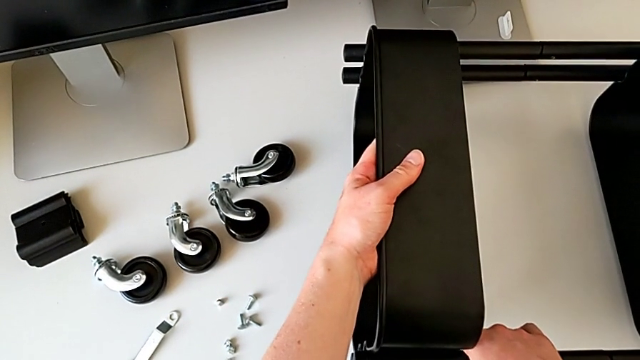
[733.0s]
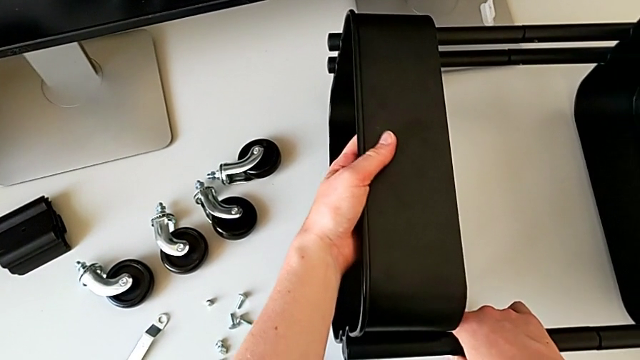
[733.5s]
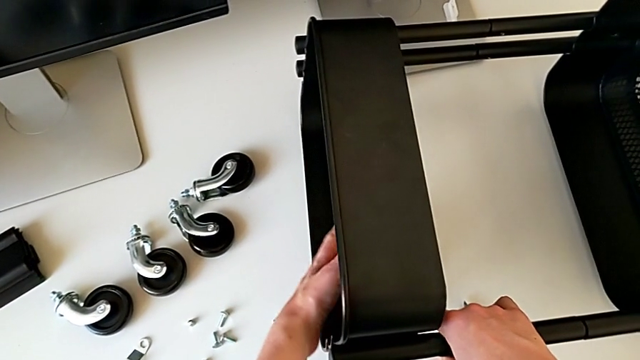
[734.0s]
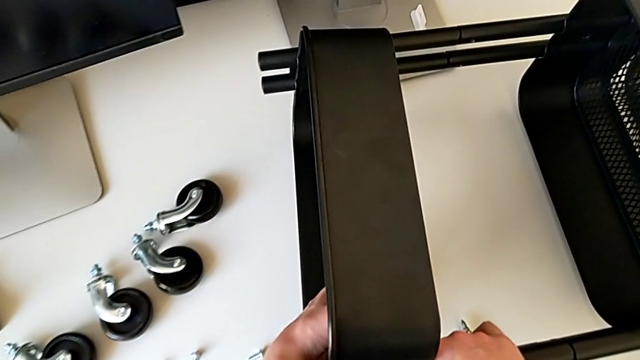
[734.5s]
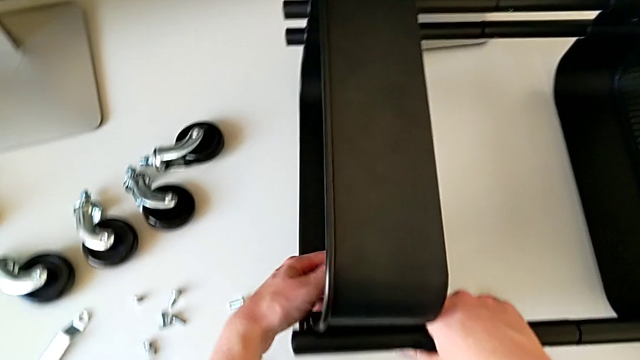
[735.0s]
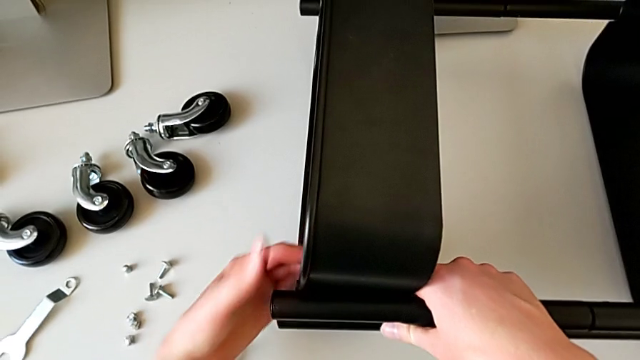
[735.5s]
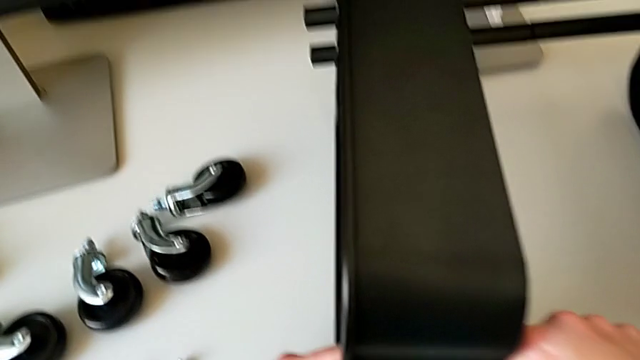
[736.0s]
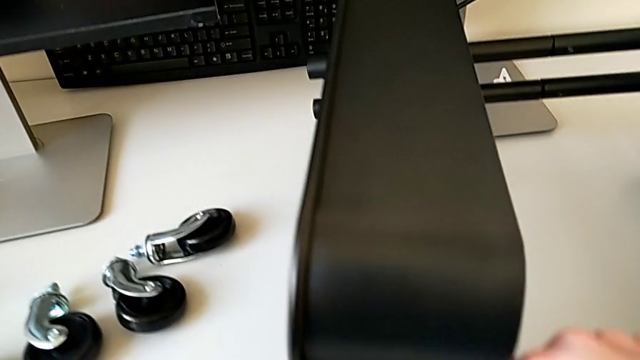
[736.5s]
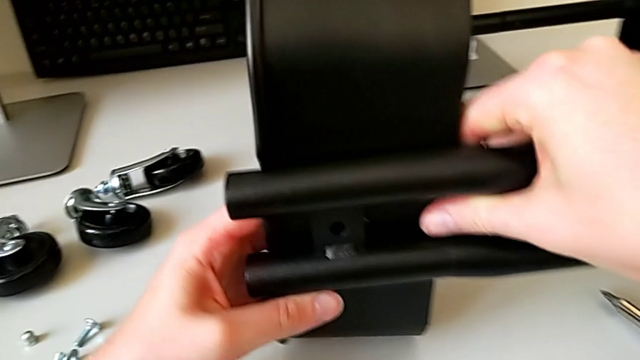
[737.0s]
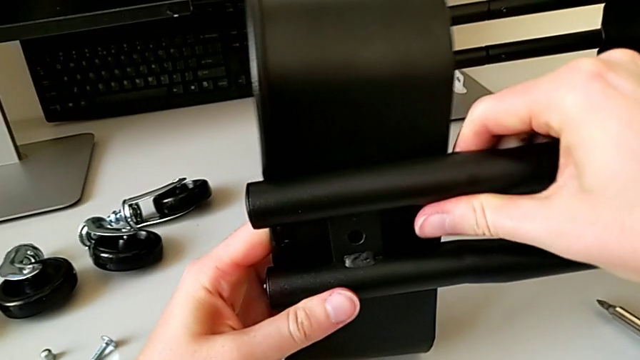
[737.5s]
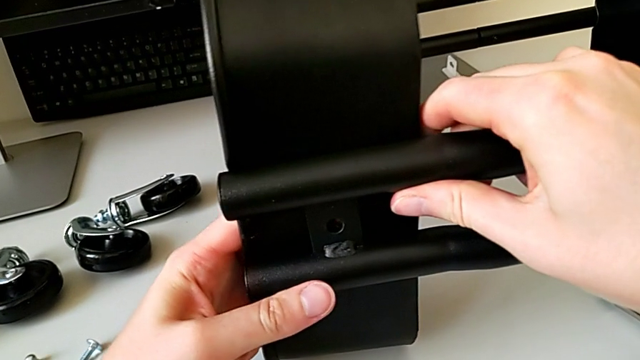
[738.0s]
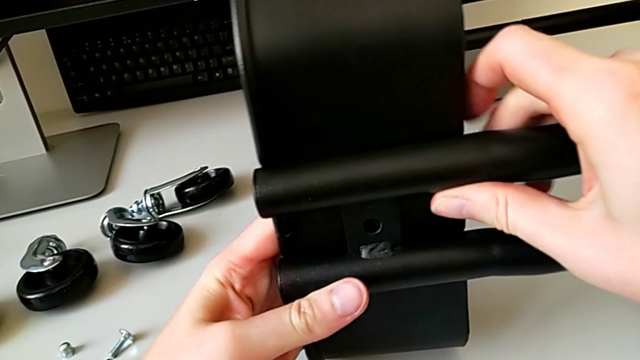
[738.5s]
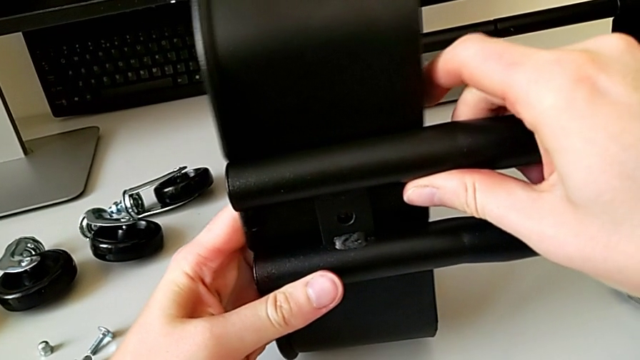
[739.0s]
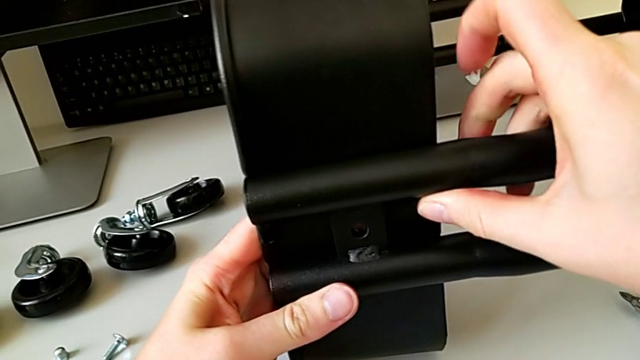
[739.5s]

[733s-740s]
The camera wearer is putting the top tray in place. They align the grid tray.

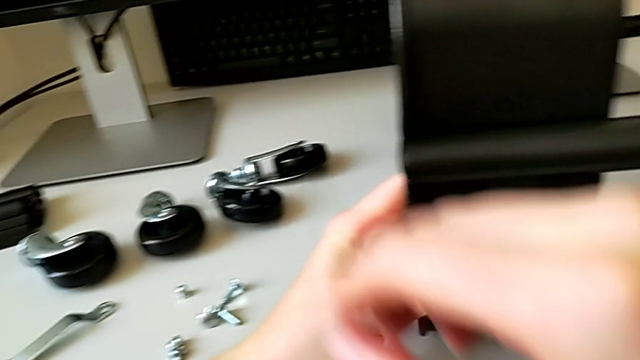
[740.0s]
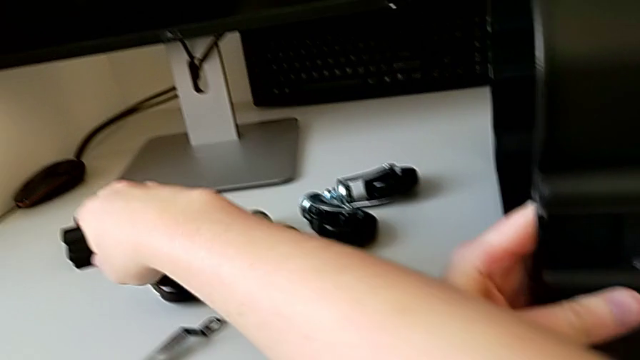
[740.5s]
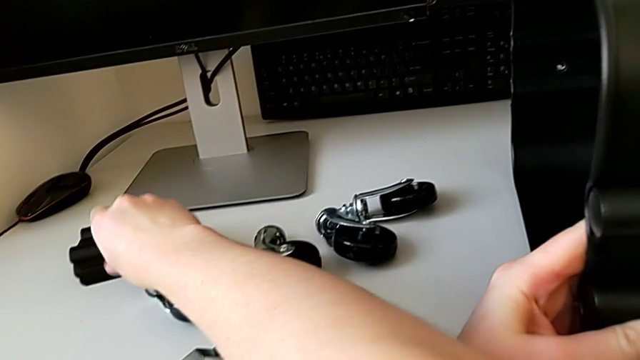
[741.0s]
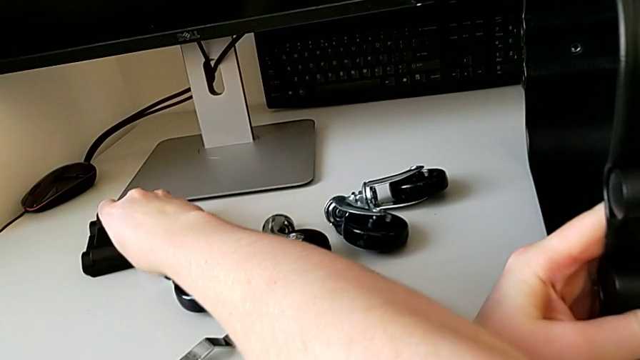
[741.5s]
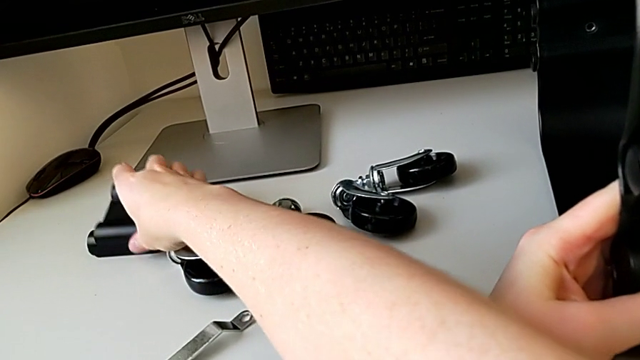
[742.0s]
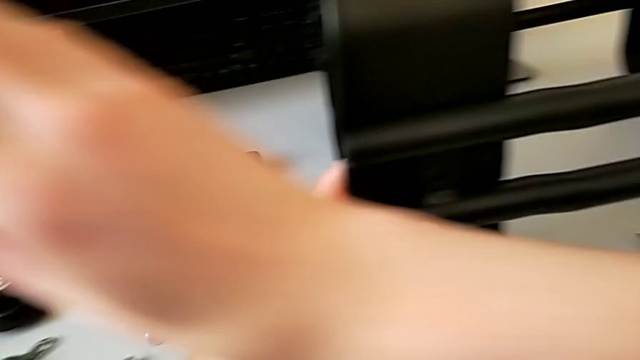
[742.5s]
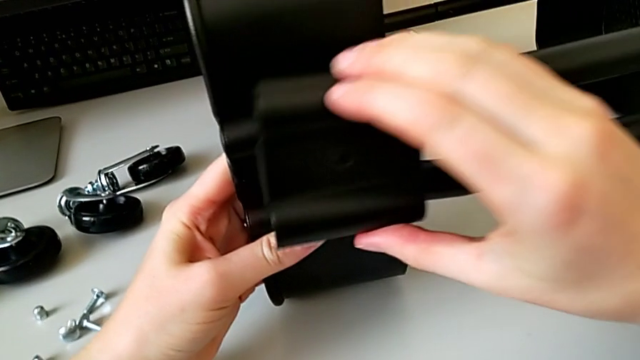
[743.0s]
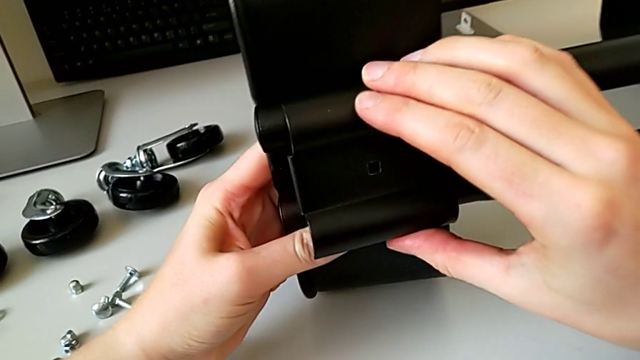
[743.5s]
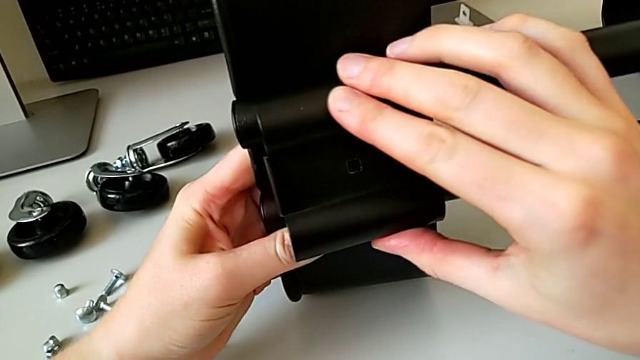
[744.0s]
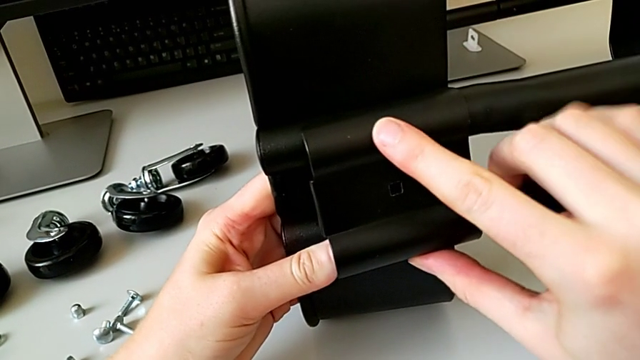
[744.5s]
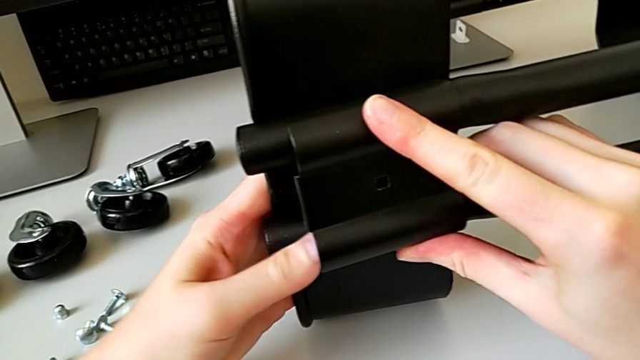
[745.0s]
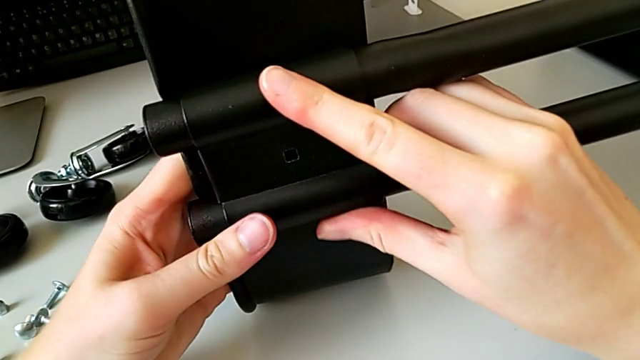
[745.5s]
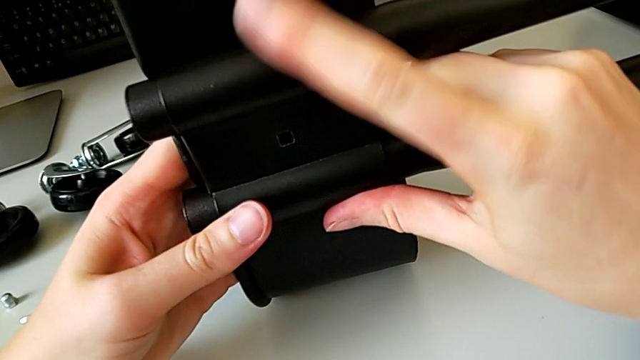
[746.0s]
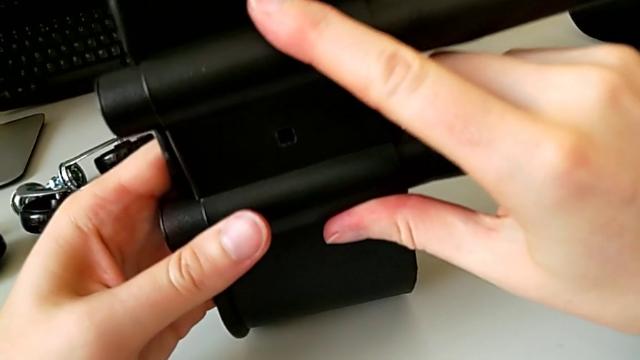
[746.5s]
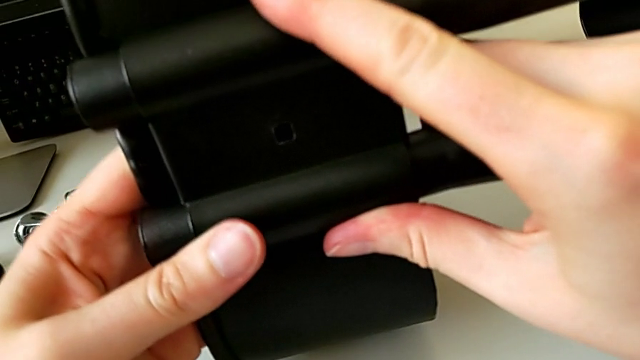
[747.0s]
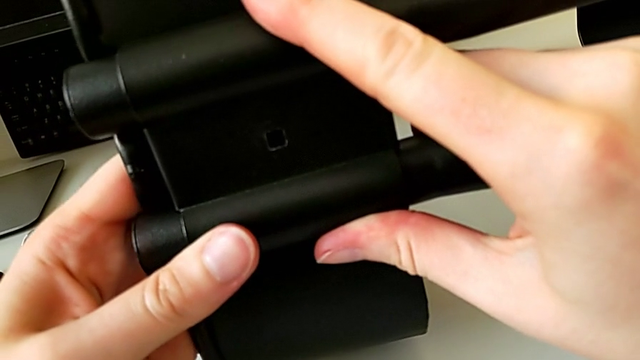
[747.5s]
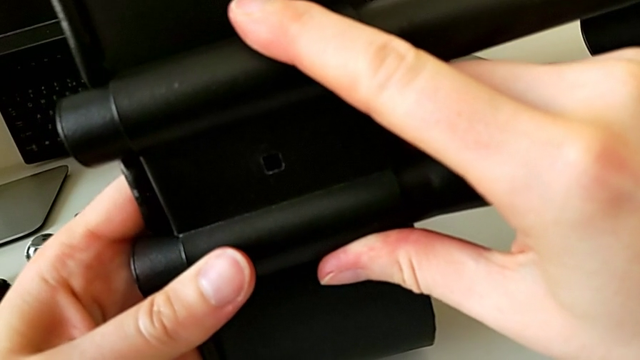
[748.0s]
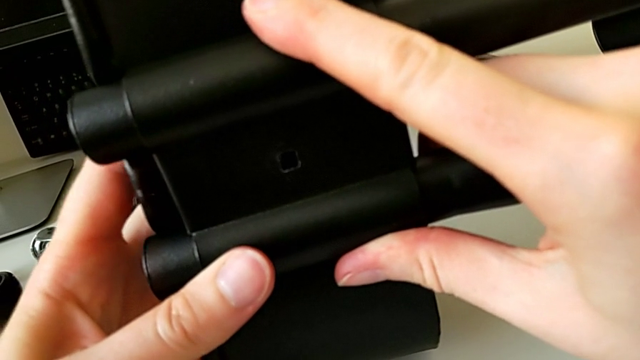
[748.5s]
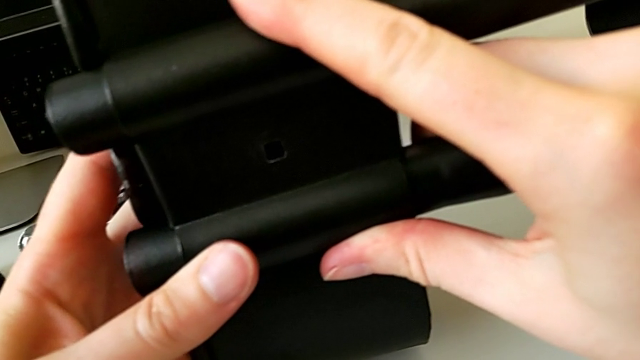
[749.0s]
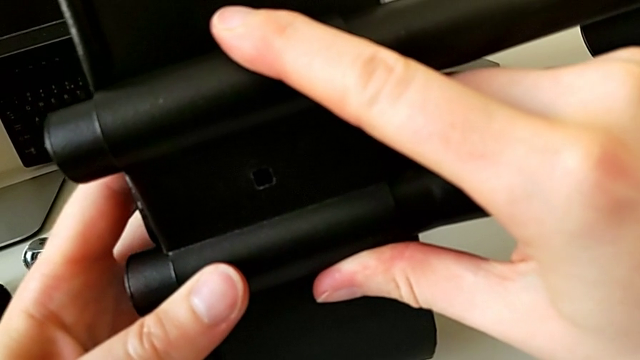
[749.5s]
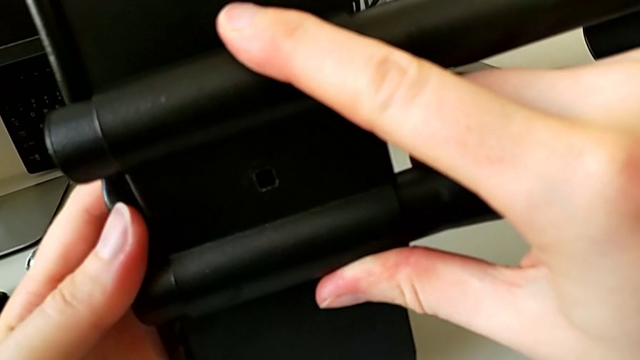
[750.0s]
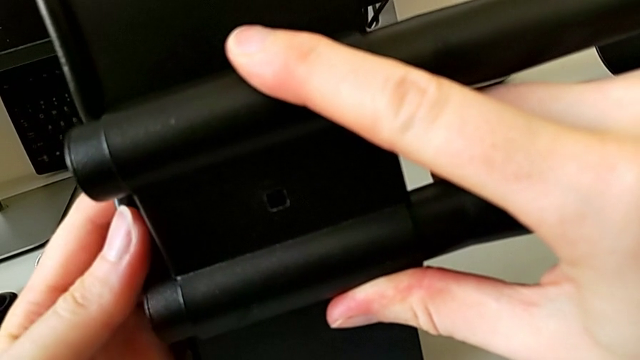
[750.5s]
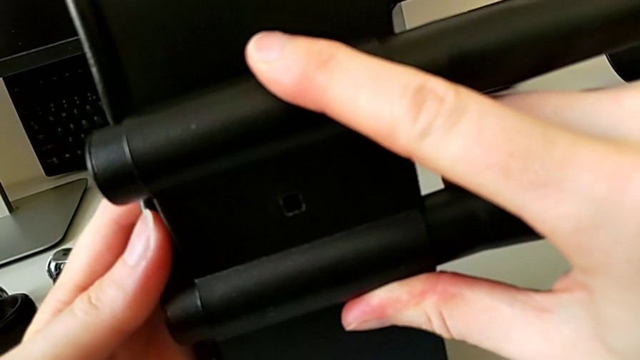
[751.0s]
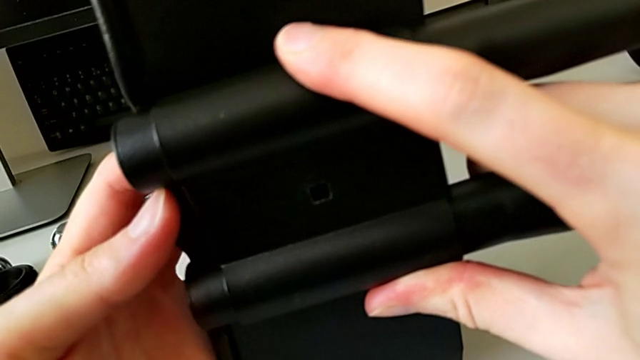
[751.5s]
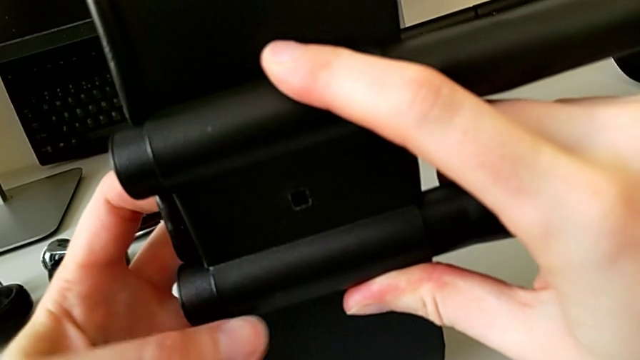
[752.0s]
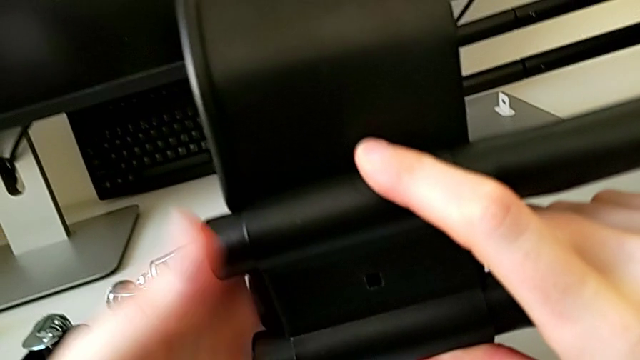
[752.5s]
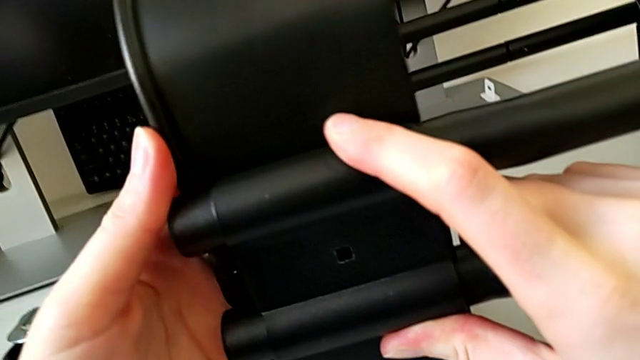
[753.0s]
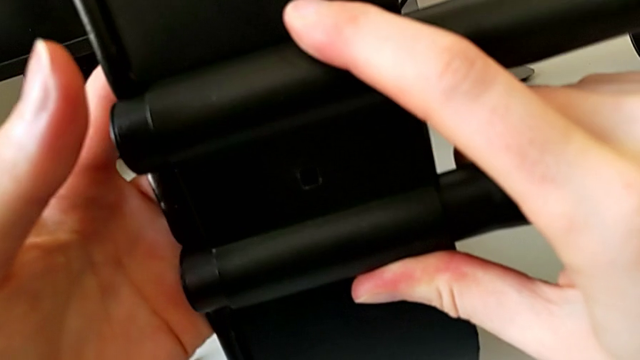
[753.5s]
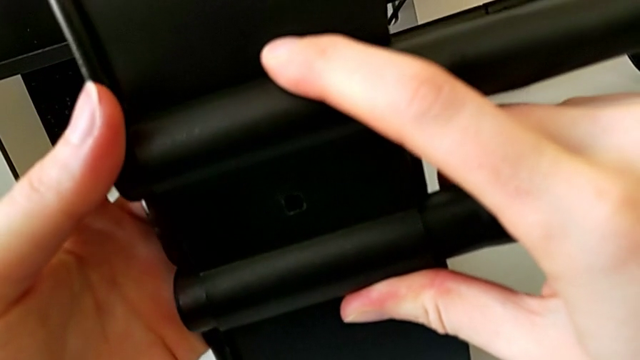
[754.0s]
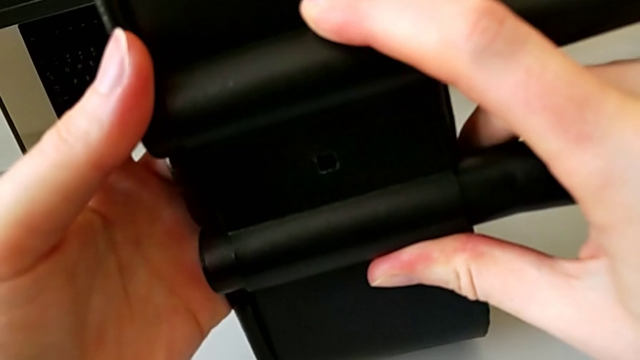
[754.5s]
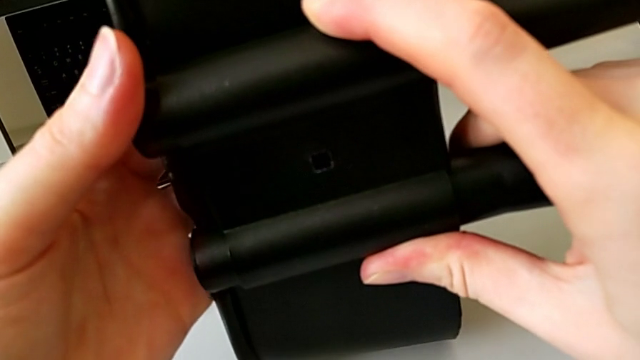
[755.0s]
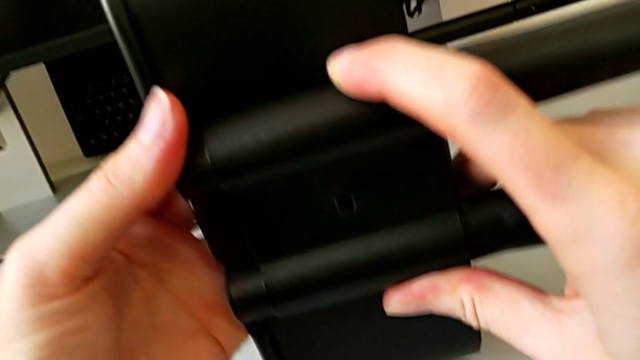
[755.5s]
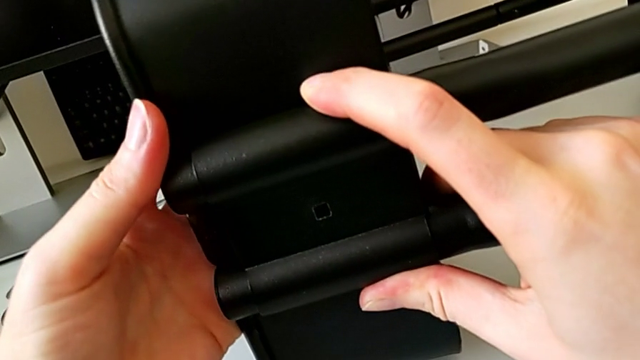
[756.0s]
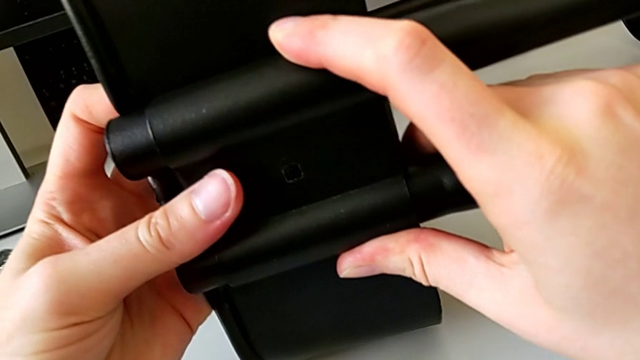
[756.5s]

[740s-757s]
The camera wearer is screwing the third bracket into place. They grab the bracket, assemble it and align it.
